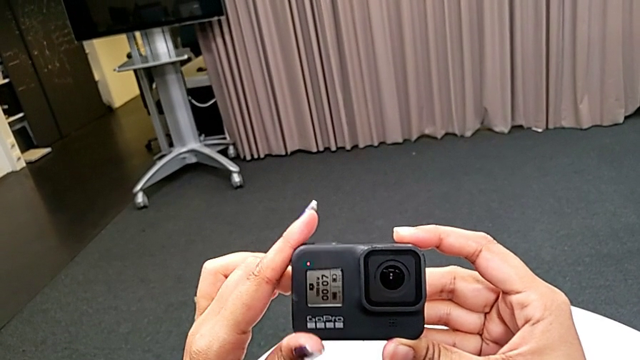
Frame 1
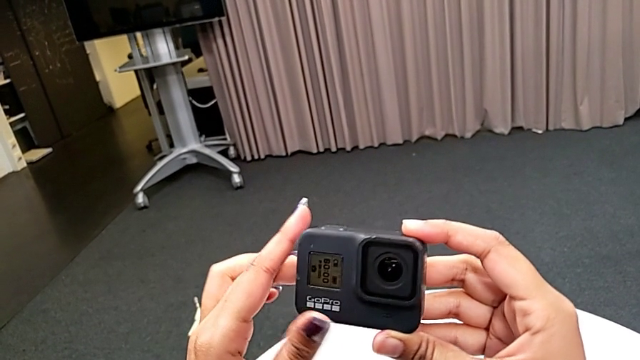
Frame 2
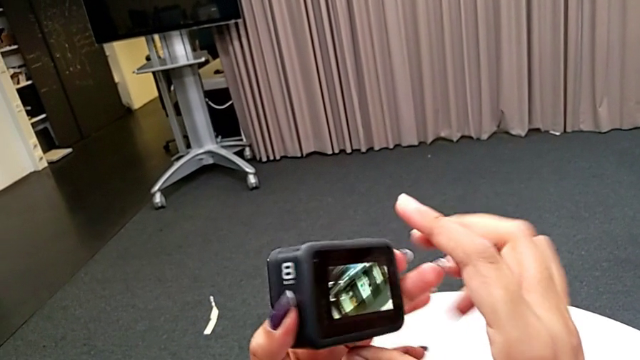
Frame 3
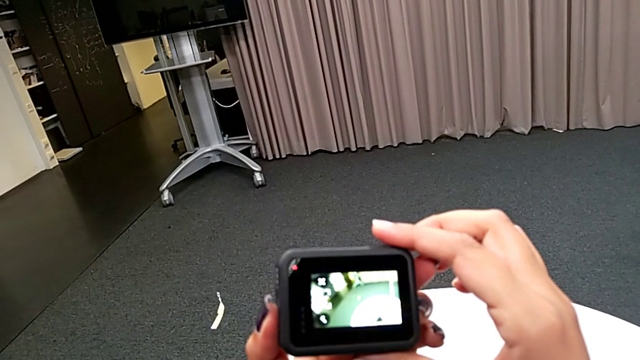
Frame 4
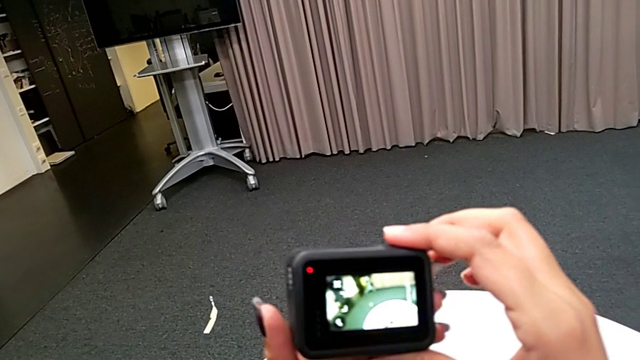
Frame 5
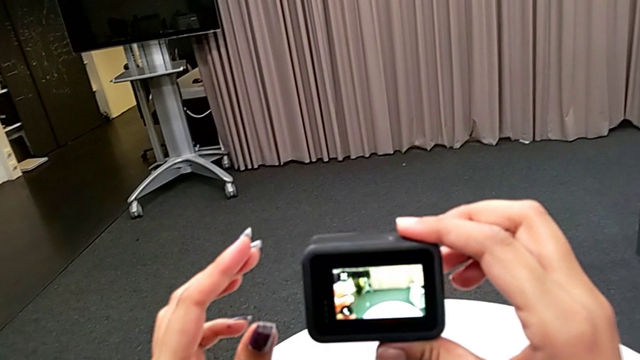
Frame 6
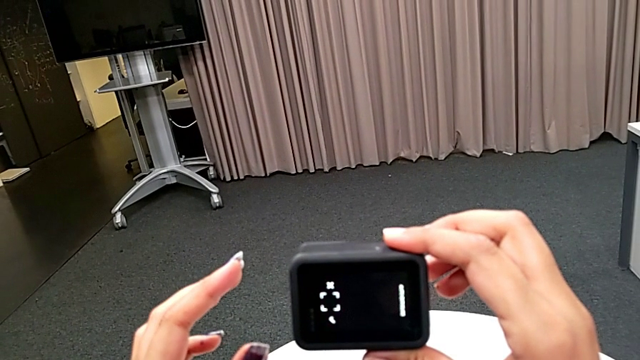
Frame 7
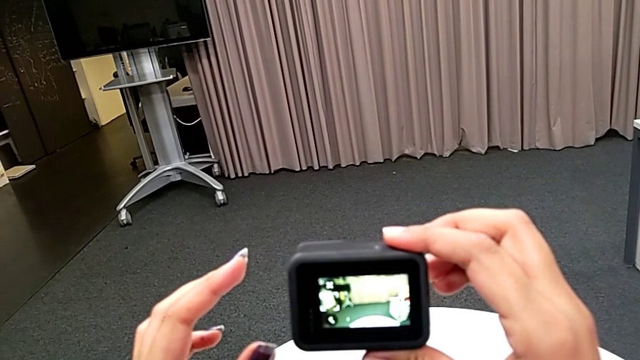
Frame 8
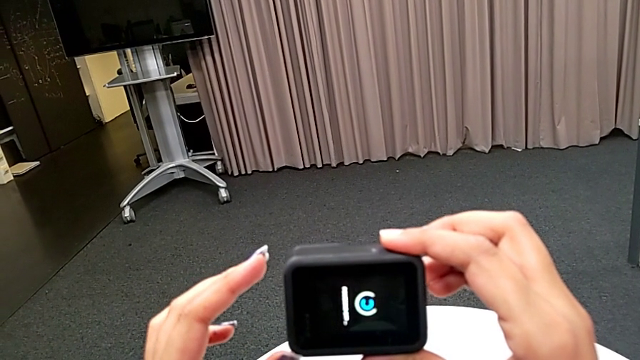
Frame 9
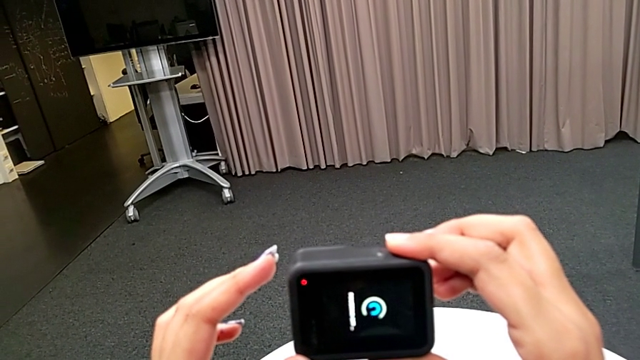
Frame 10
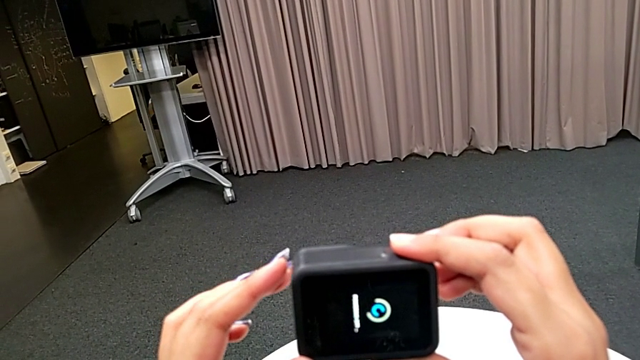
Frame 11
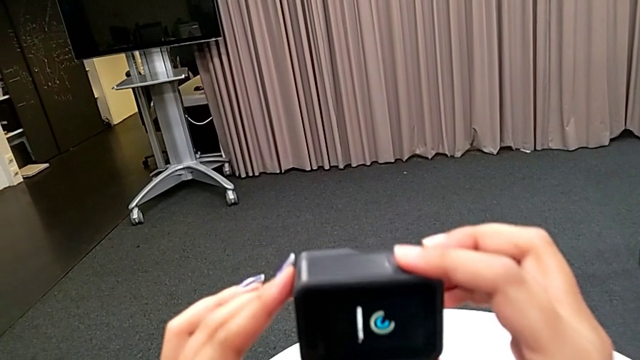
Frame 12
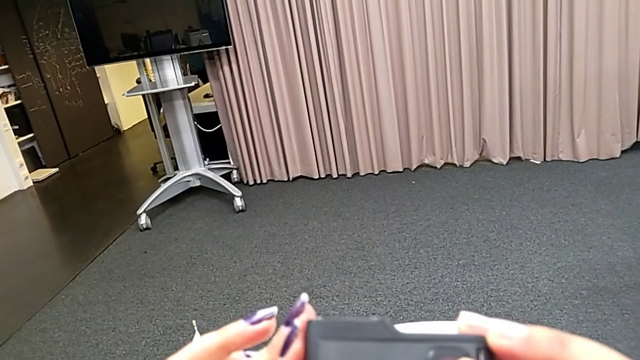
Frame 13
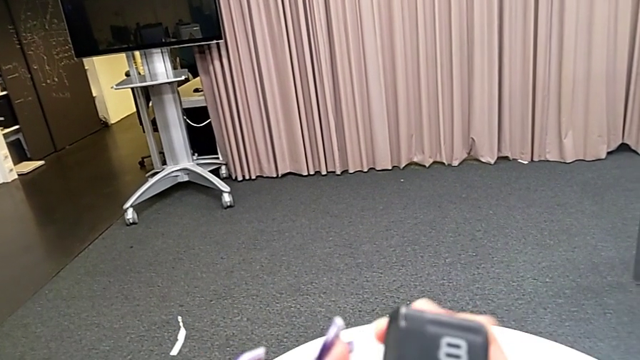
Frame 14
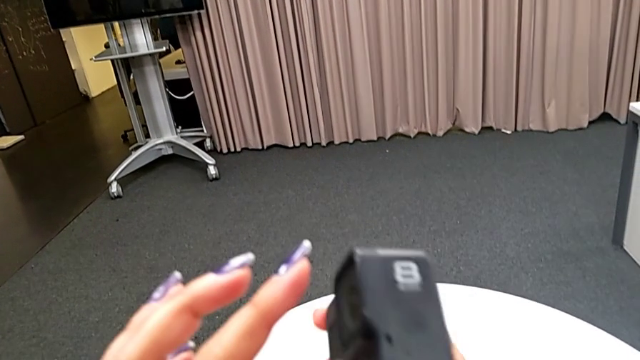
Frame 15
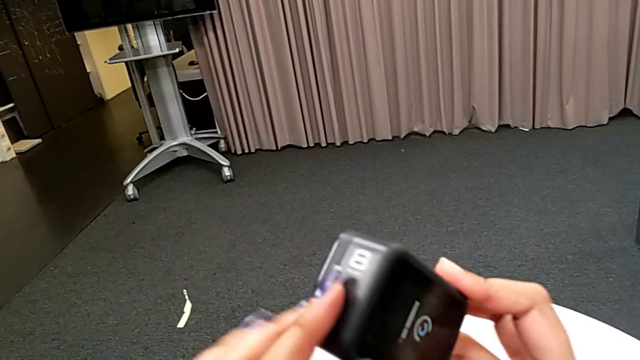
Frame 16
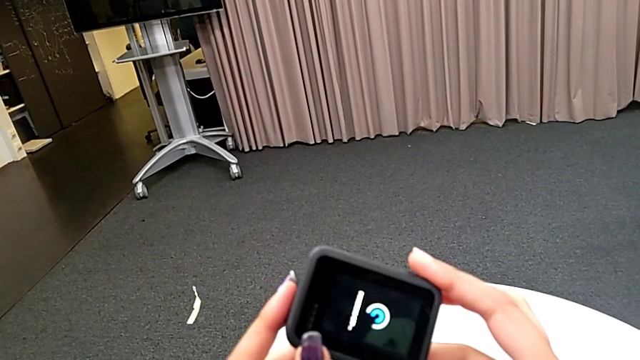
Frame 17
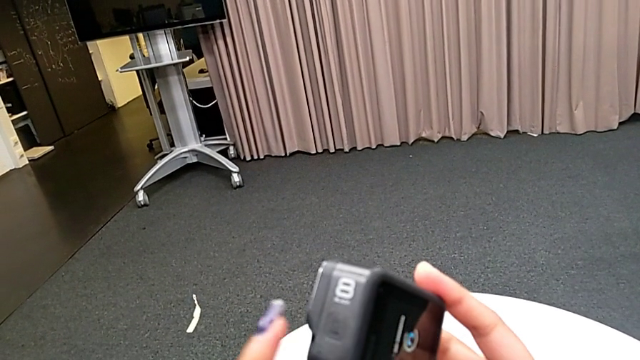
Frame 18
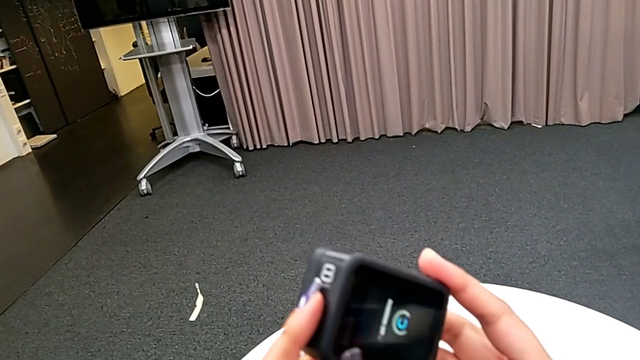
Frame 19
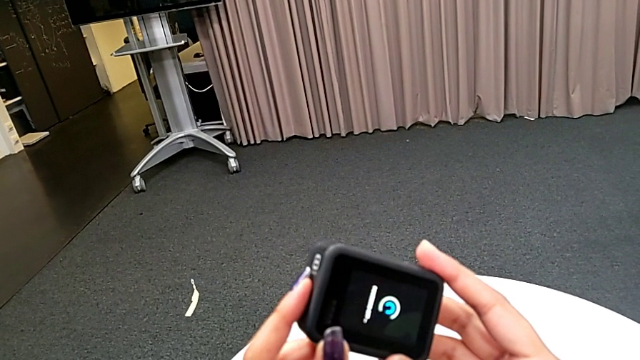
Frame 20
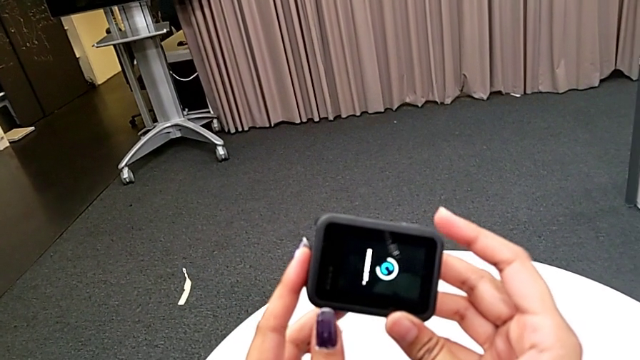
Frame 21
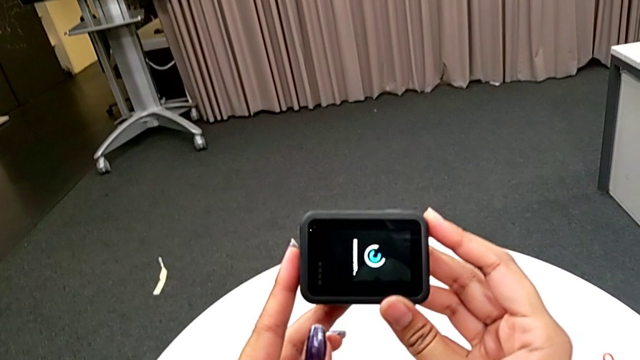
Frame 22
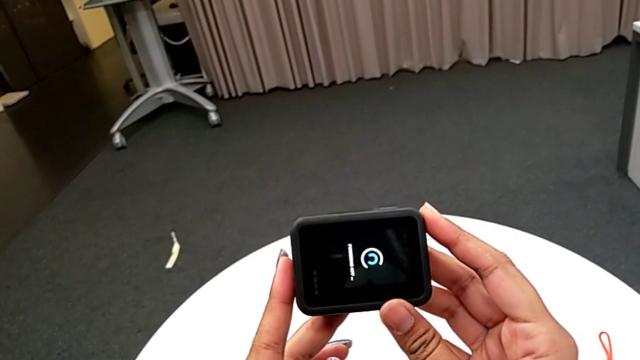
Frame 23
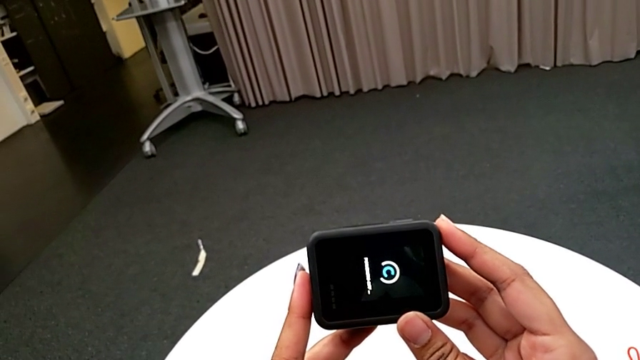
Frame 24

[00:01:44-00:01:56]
The camera wearer is turning on the GoPro. They rotate the GoPro.

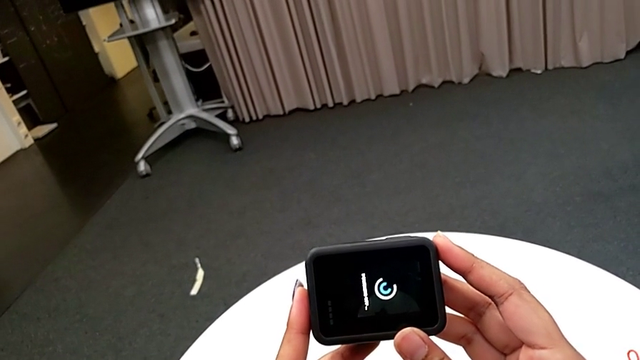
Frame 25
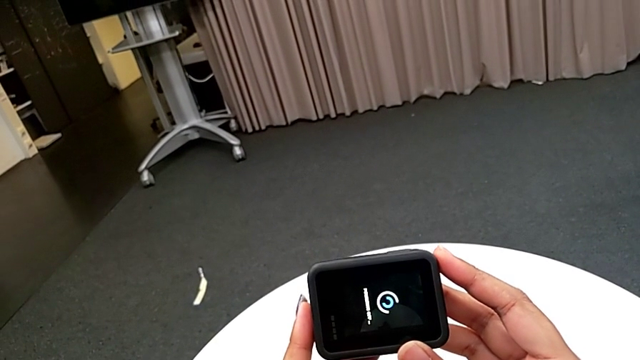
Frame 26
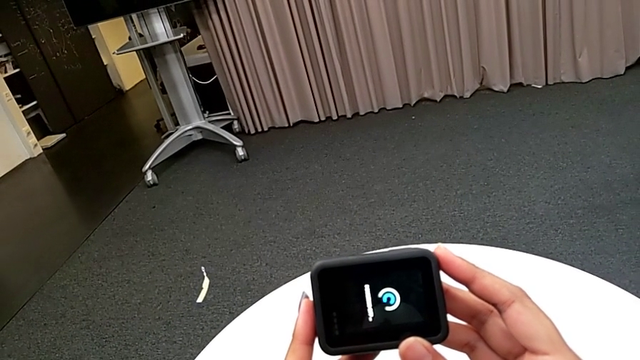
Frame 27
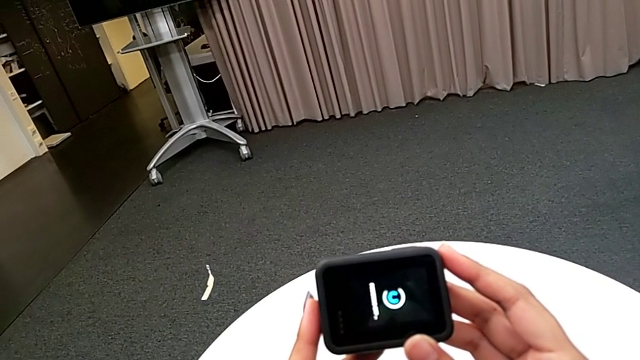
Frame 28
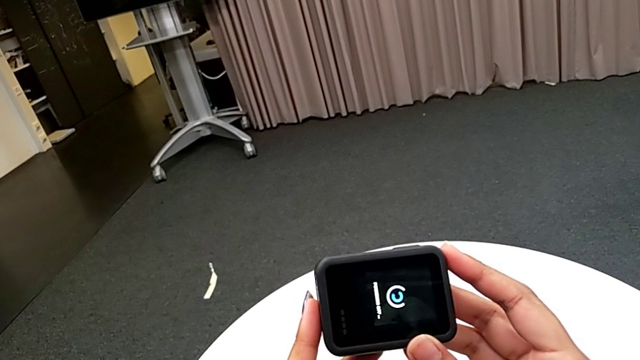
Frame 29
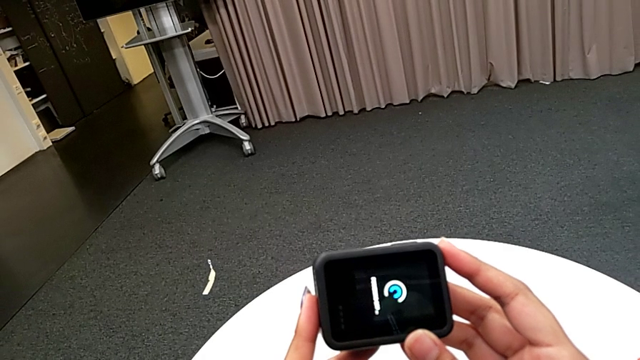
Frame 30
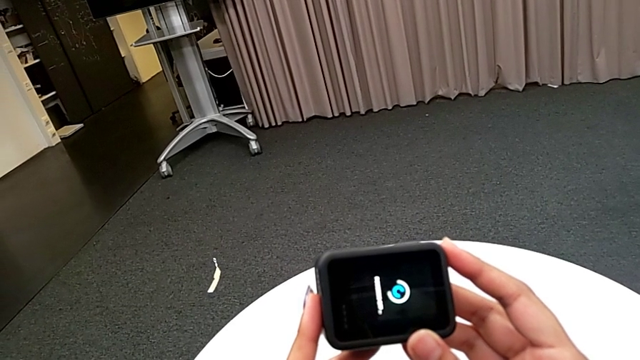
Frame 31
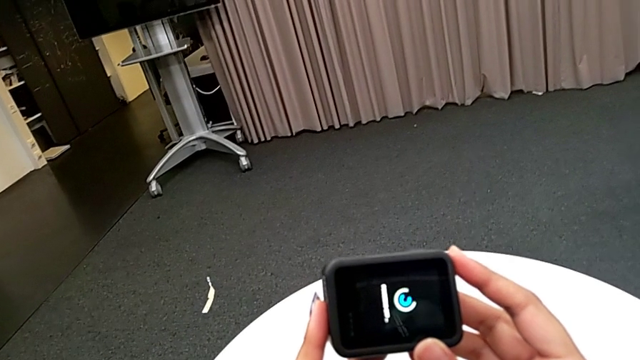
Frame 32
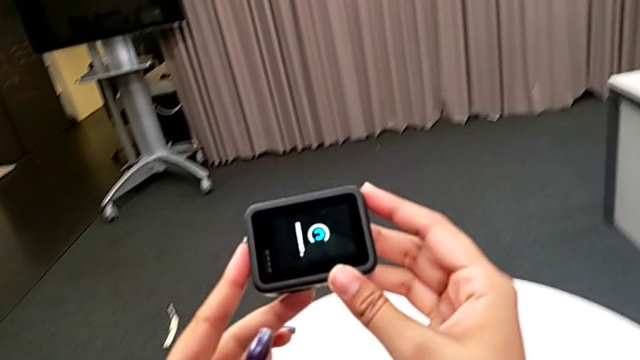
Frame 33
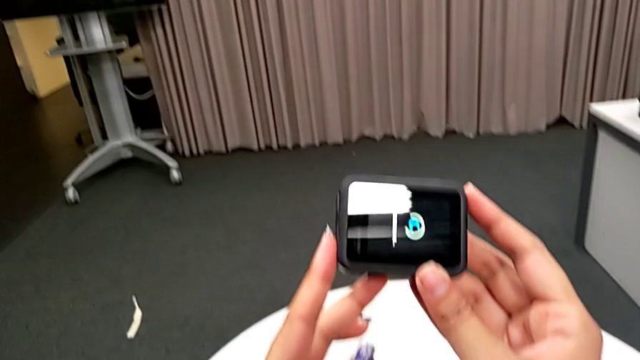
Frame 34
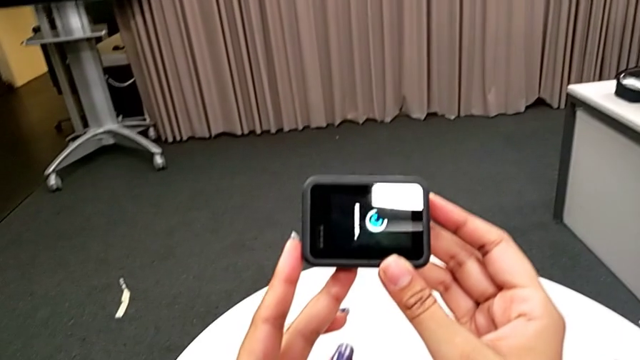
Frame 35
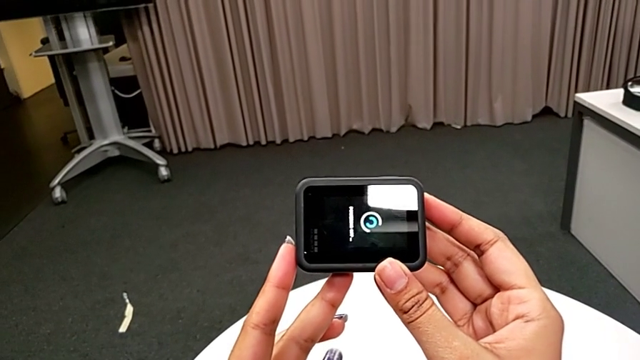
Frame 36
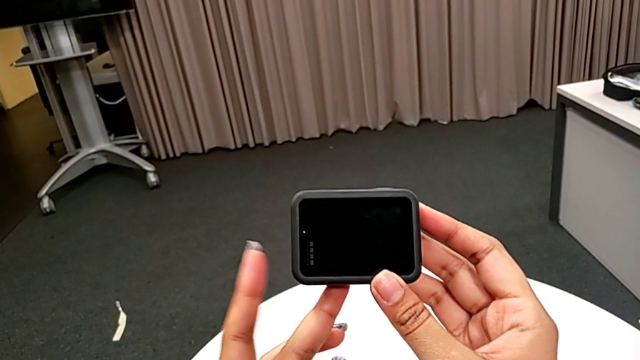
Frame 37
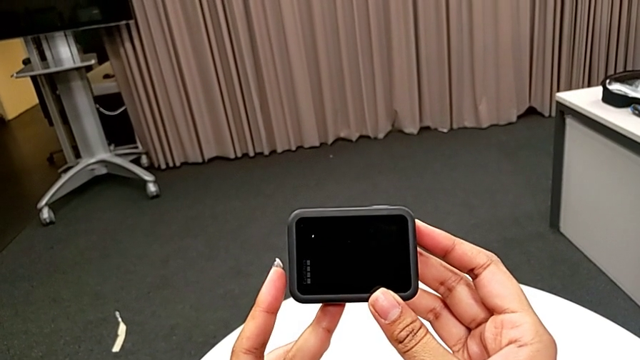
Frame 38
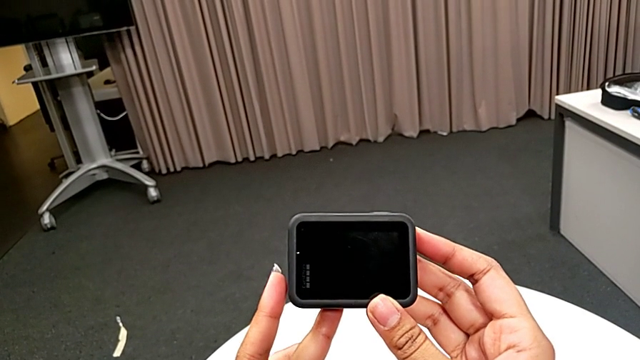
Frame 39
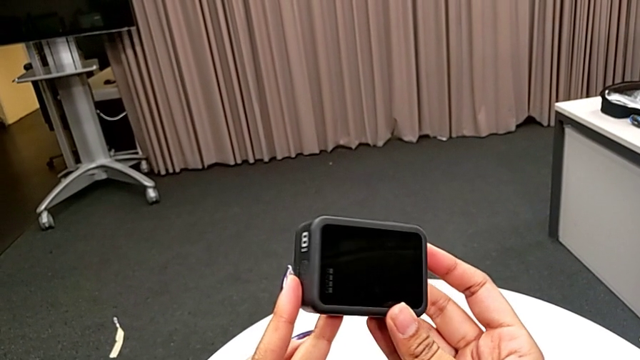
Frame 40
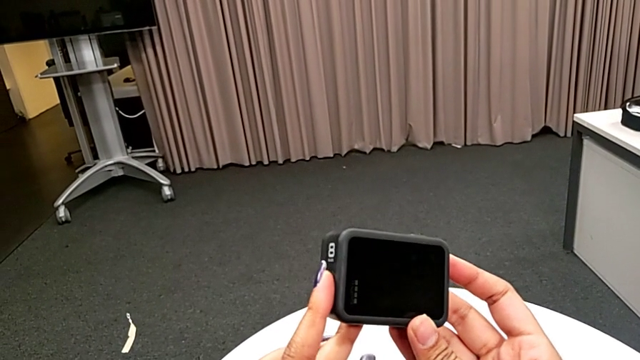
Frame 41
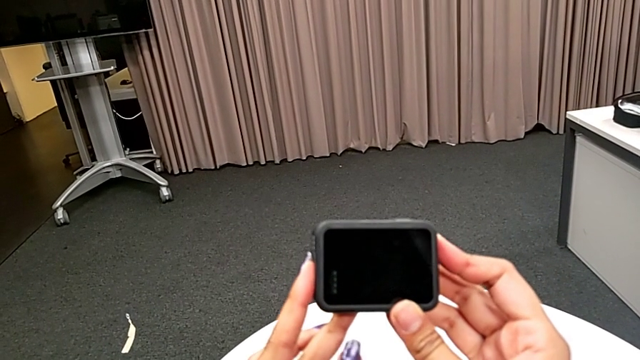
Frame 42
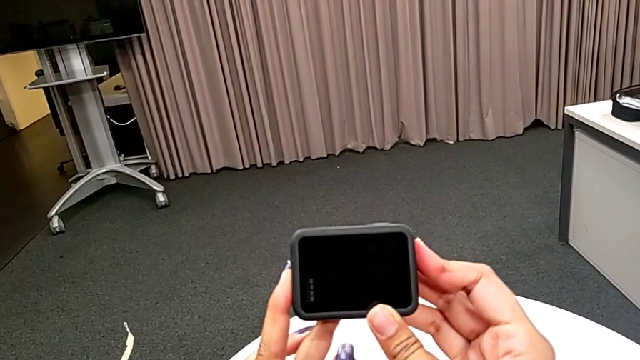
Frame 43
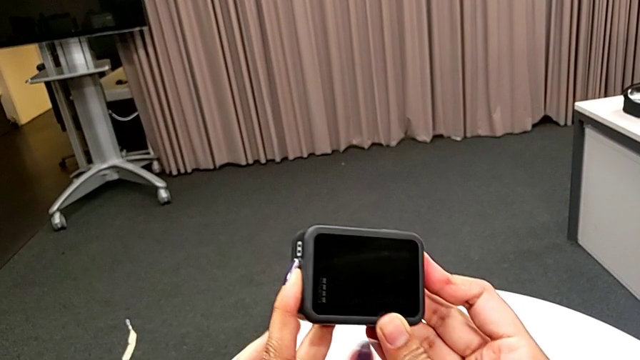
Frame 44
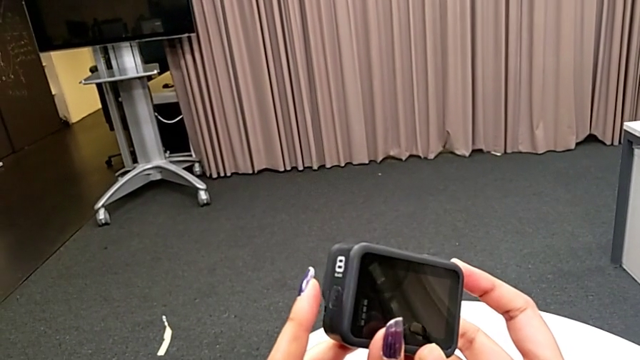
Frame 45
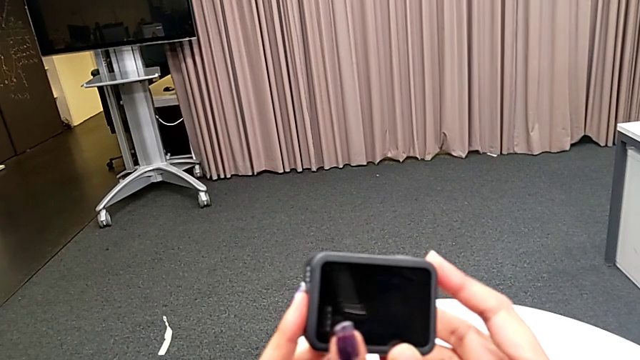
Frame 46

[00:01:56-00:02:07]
The camera wearer is turning on the GoPro. They begin to press the button.
